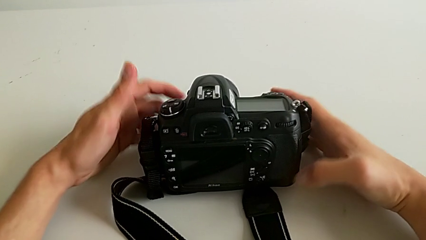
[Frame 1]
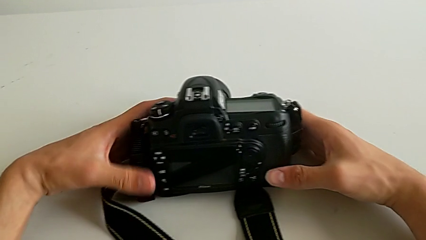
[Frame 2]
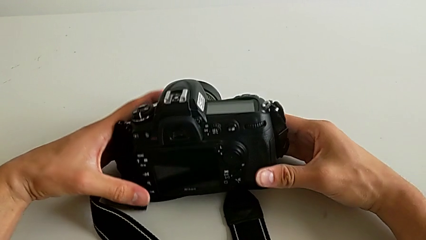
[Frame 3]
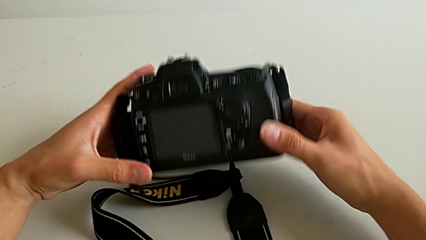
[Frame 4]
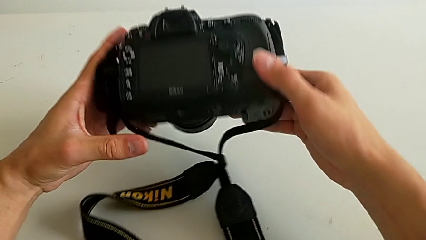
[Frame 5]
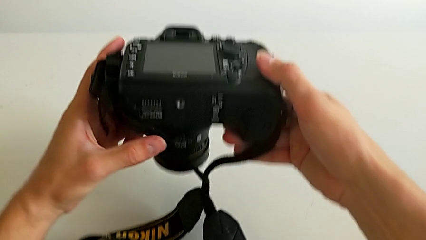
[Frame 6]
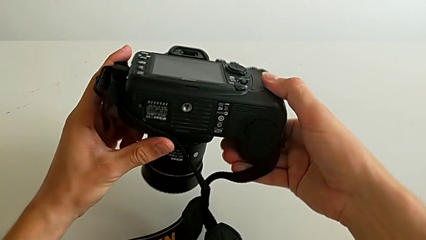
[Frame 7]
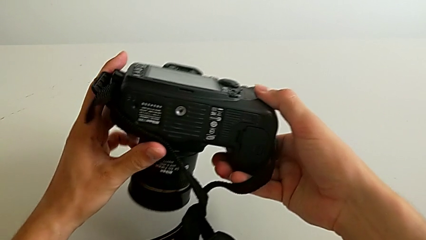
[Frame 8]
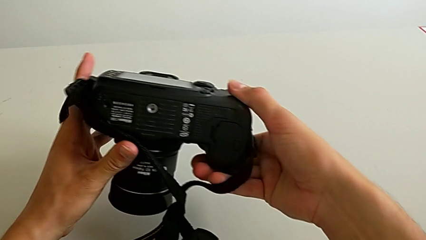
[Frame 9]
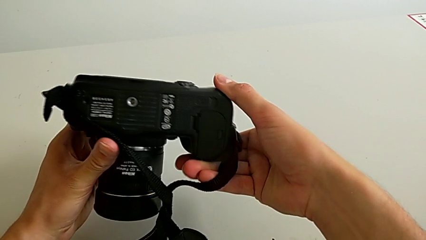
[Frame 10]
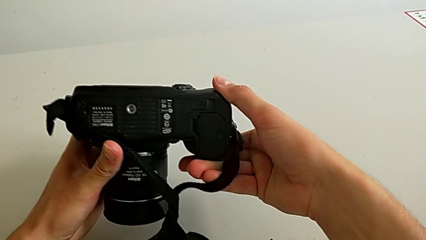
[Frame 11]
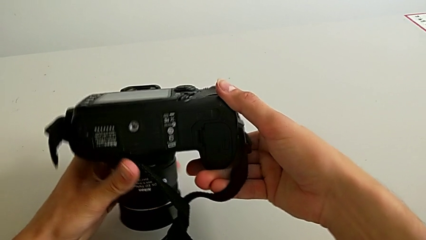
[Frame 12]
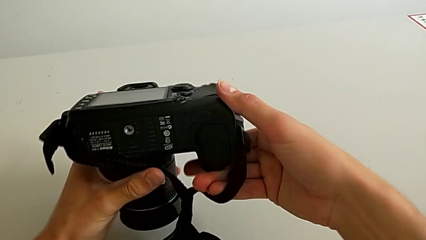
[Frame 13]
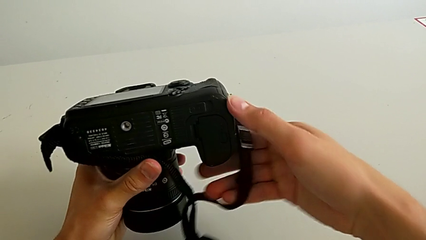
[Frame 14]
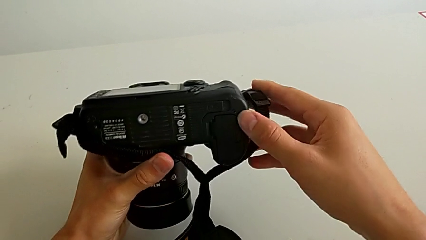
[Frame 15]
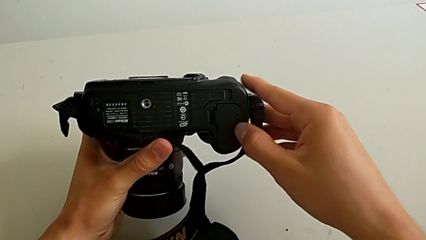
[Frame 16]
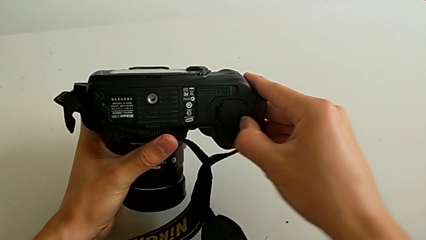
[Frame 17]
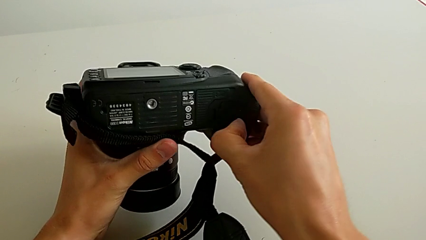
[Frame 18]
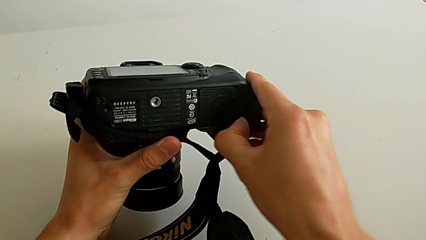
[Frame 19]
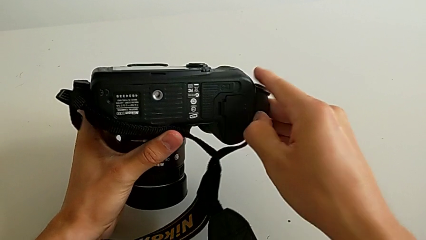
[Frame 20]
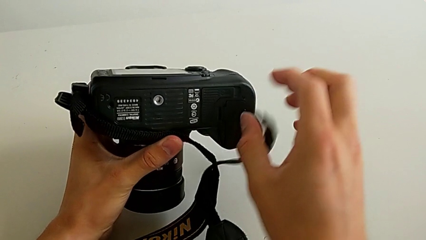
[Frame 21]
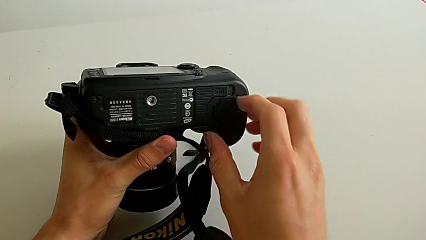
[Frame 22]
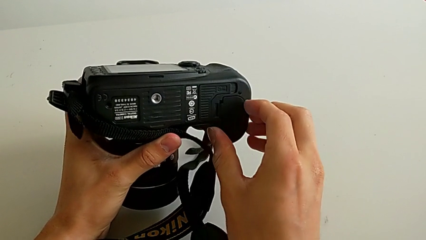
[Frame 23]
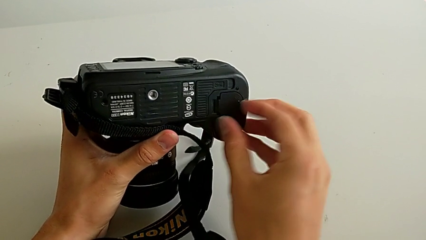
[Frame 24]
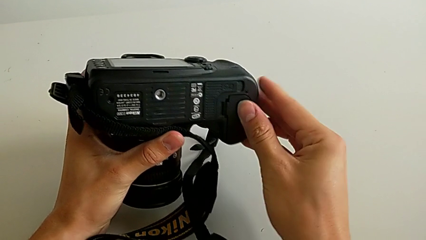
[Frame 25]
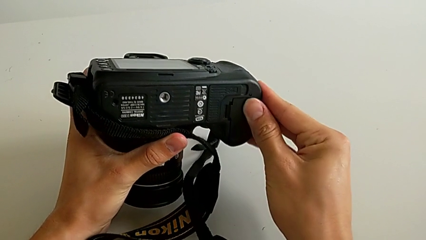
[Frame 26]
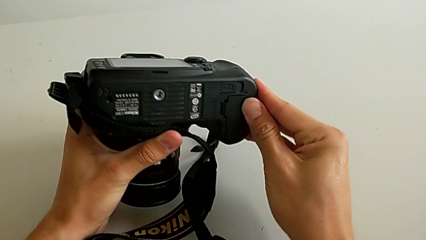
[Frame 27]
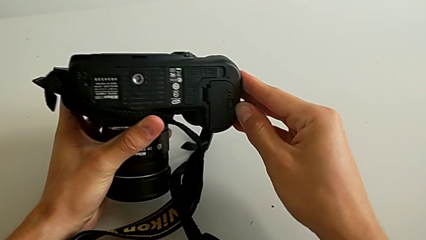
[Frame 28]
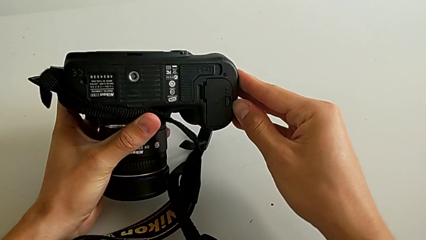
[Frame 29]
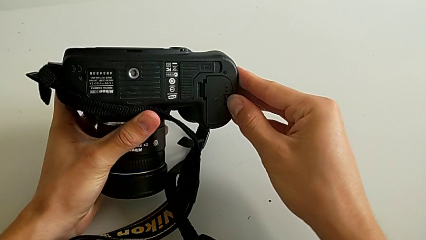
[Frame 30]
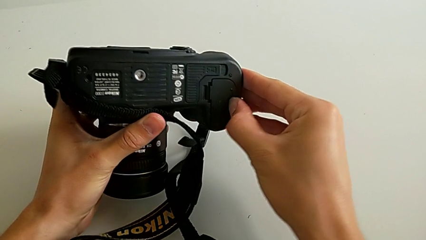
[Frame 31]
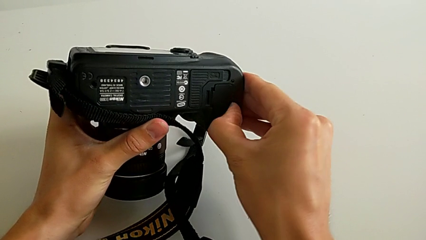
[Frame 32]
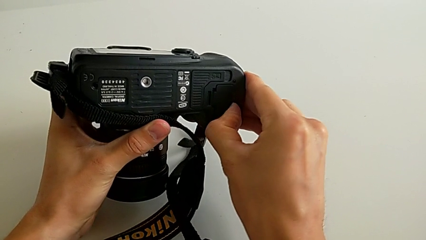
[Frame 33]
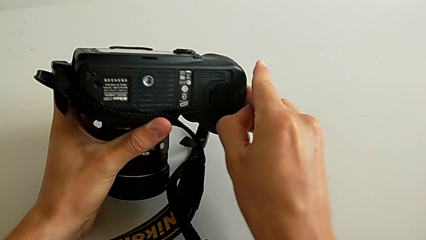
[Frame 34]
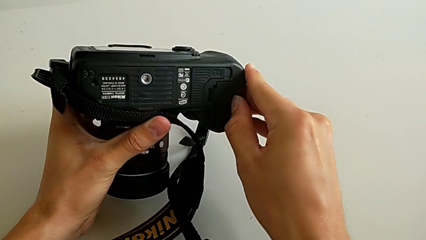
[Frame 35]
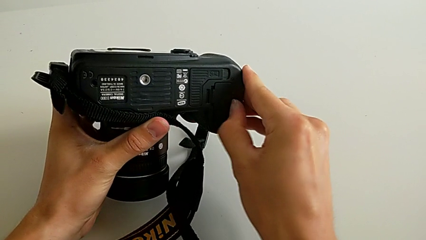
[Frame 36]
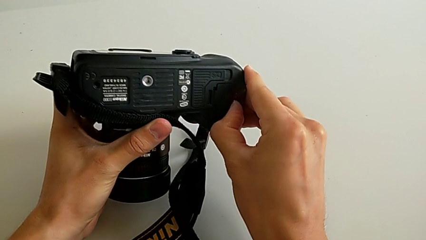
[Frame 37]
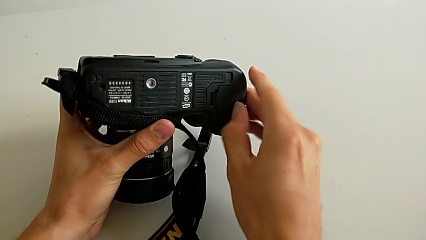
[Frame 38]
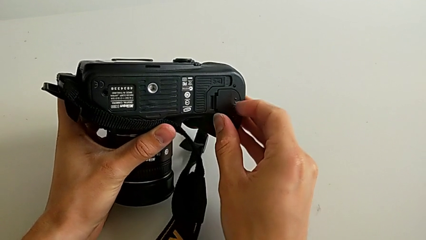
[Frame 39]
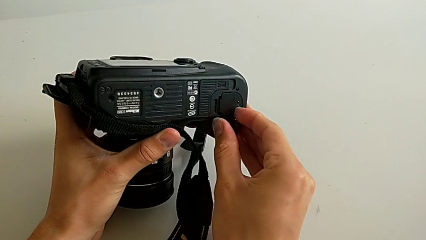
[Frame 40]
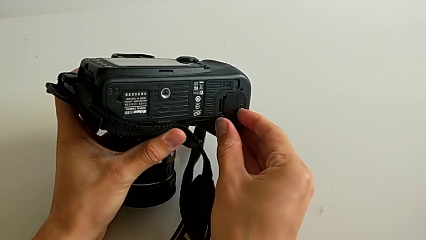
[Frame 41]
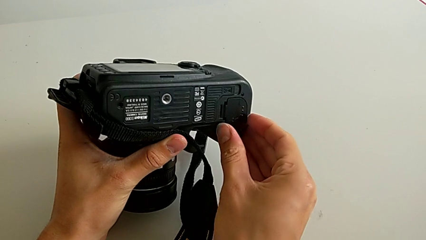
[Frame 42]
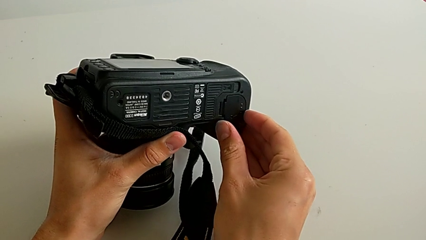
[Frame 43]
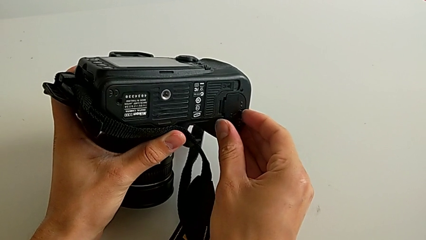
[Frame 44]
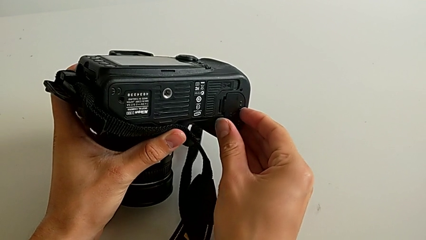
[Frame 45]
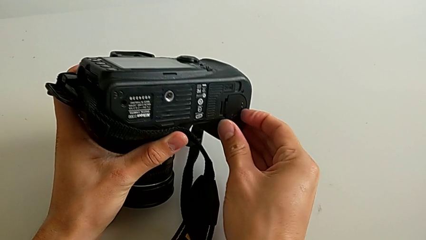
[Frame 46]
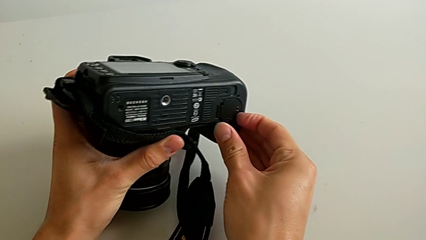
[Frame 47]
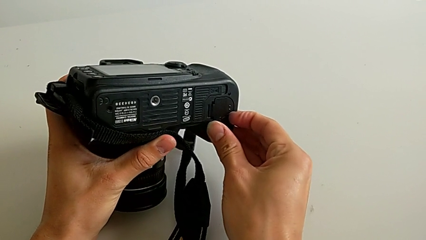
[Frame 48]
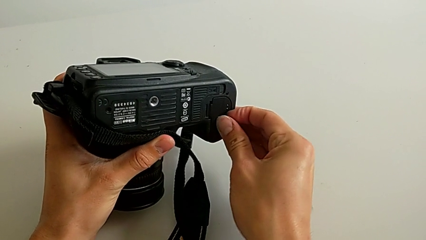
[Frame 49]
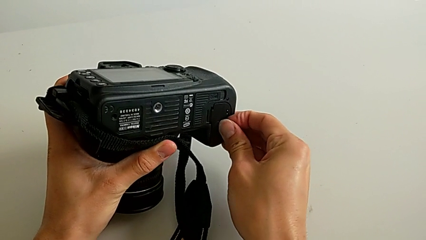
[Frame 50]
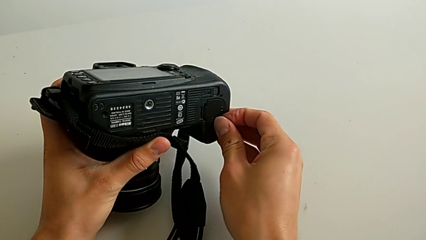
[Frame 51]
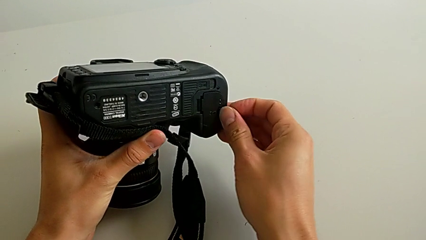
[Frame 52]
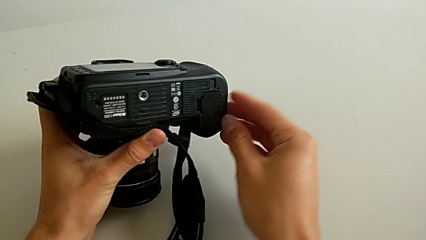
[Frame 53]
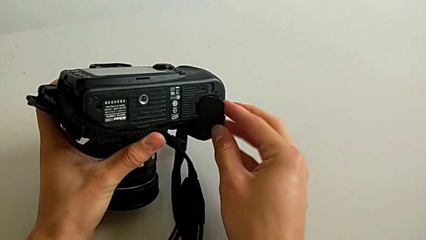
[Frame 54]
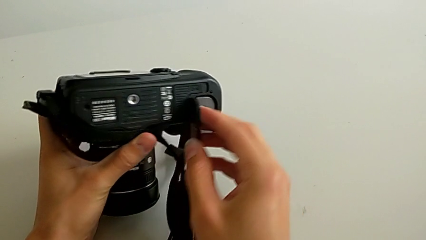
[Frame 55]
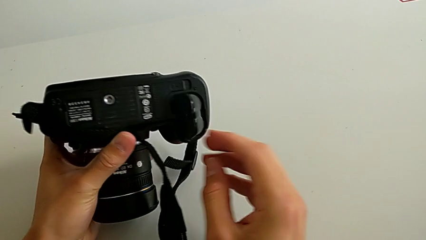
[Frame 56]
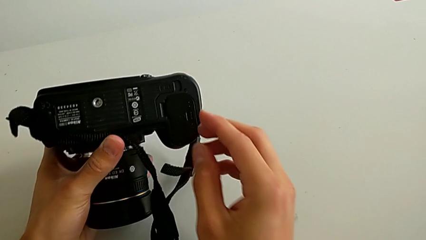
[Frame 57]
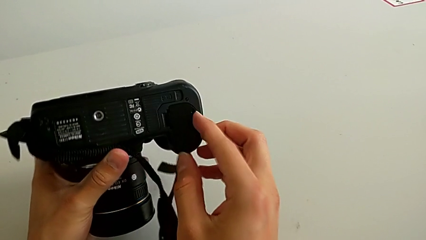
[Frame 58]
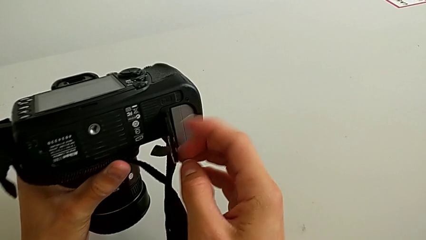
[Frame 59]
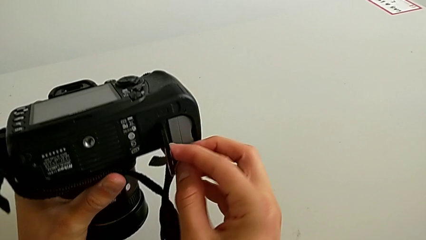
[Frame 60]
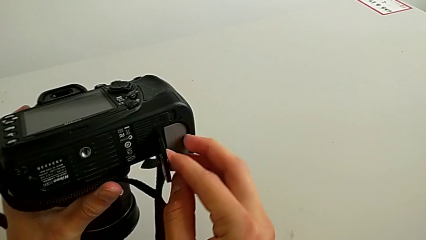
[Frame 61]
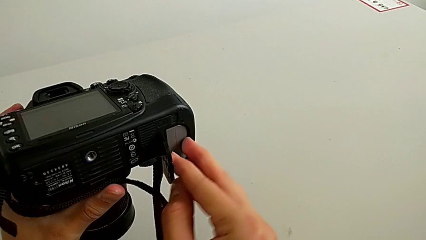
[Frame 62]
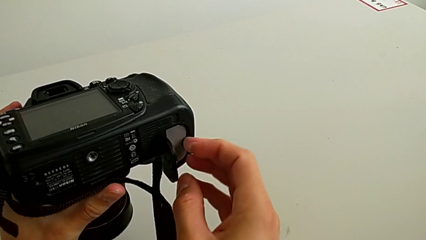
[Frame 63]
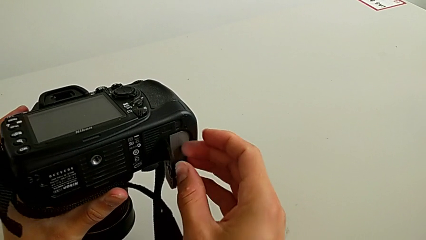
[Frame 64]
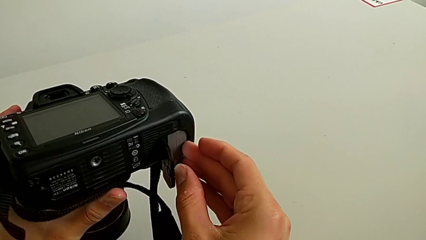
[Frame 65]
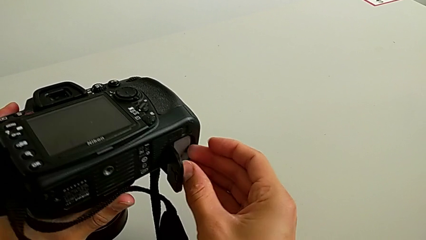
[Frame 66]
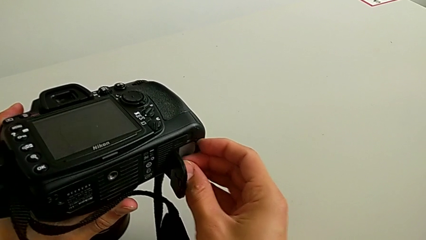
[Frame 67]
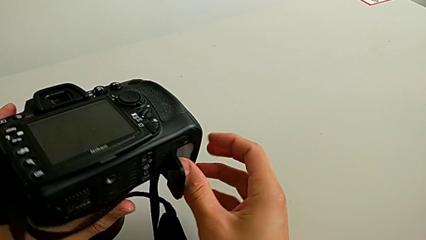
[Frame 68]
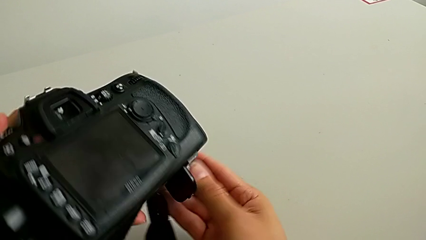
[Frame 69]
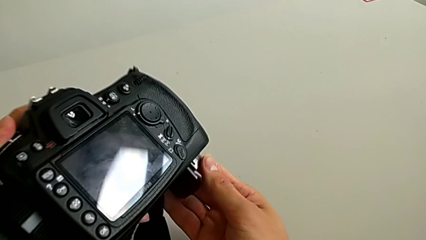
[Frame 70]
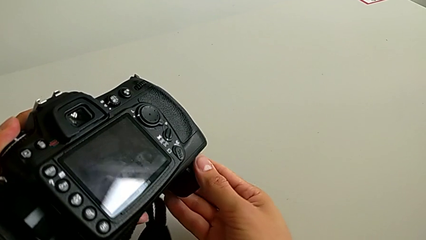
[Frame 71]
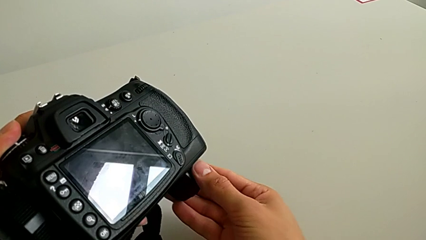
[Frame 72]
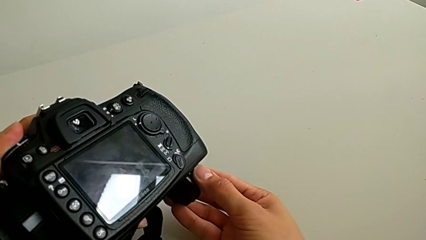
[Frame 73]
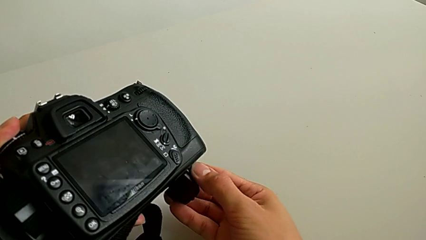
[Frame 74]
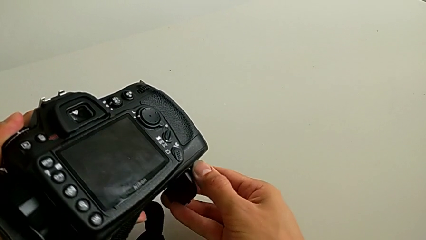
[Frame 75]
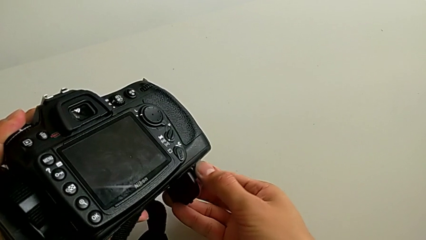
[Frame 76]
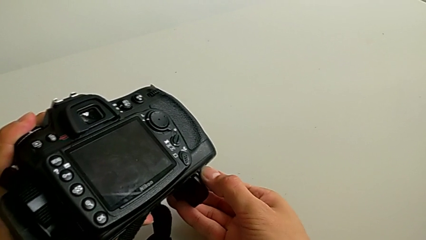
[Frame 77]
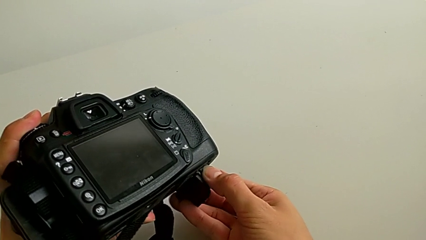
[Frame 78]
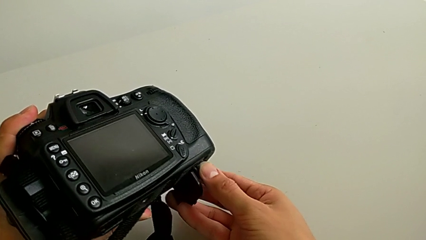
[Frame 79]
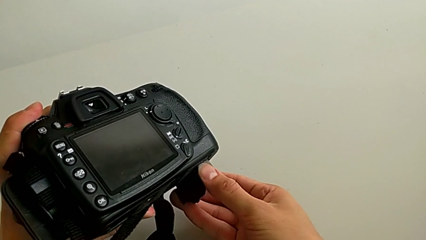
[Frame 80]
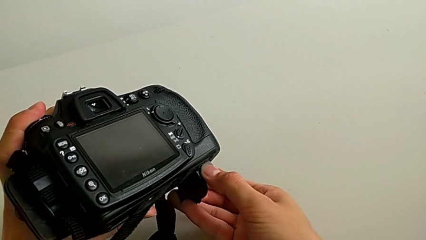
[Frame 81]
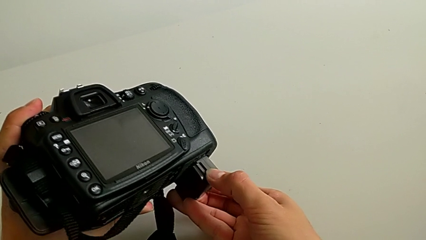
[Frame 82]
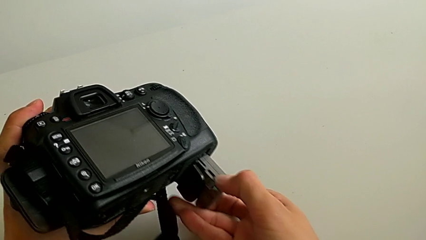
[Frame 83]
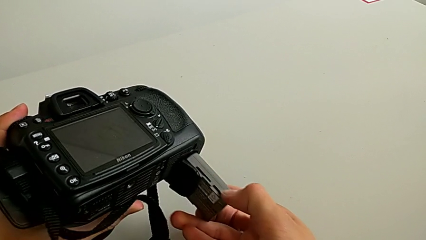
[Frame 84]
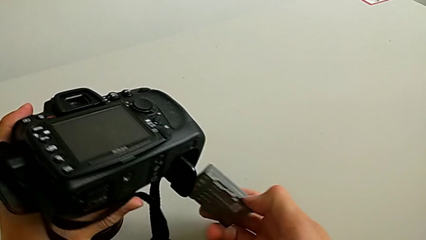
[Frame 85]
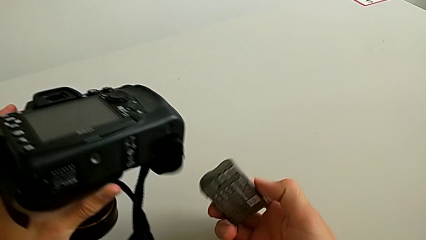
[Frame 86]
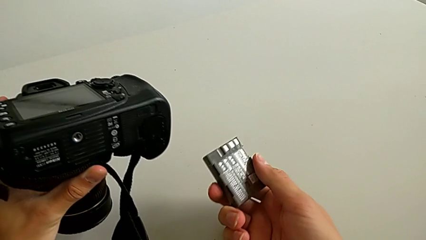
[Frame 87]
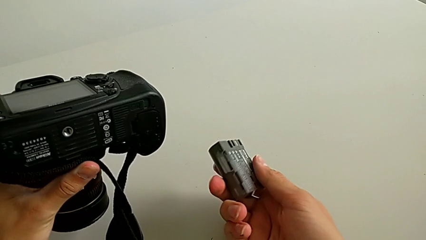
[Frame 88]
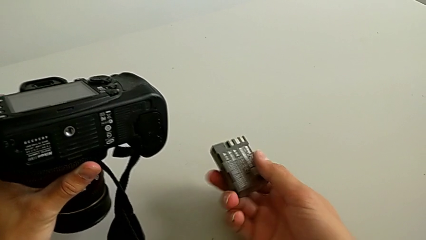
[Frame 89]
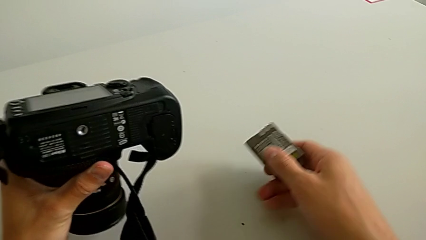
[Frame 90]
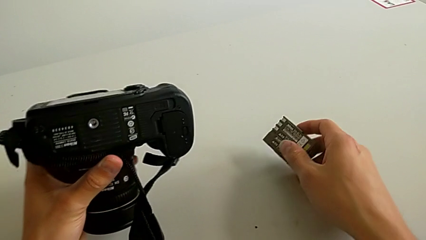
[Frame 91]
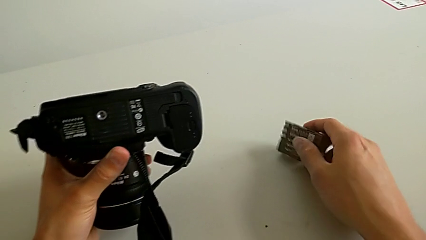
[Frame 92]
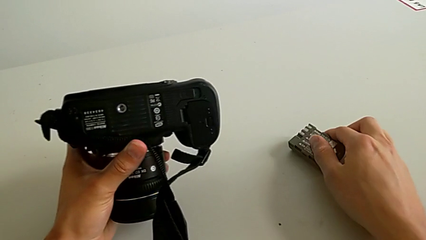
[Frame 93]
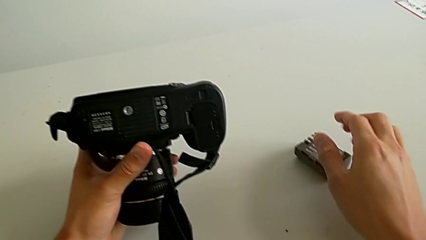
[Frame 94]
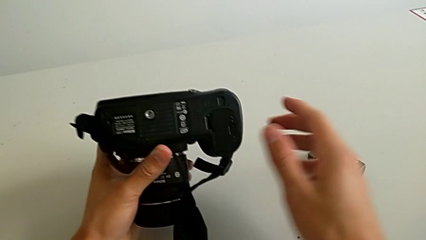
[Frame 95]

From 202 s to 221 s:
The camera wearer is exchanging their DSLR's battery. They turn the DSLR, wrongly adjust the battery door, trying to open it but with not enough force, open it, withdraw the battery and place it.
